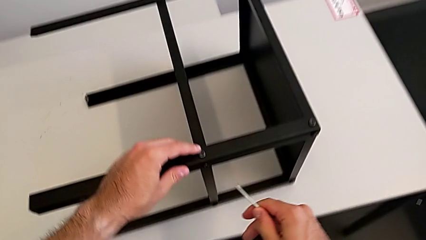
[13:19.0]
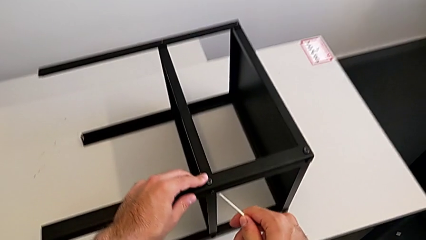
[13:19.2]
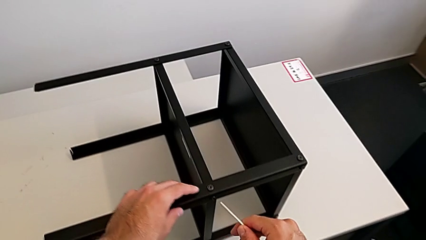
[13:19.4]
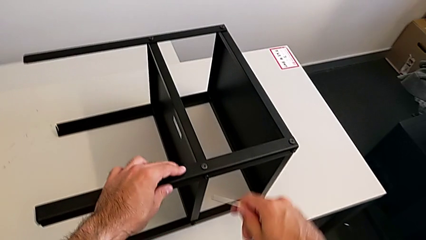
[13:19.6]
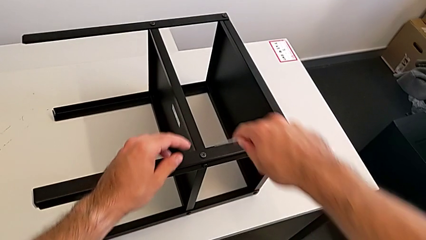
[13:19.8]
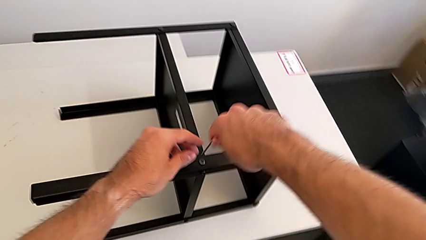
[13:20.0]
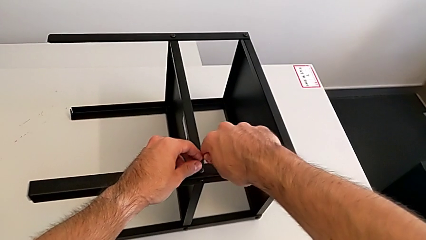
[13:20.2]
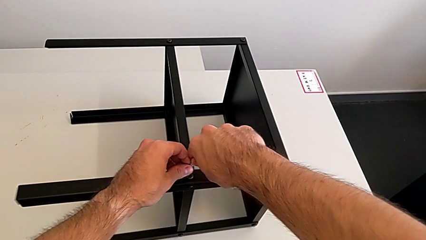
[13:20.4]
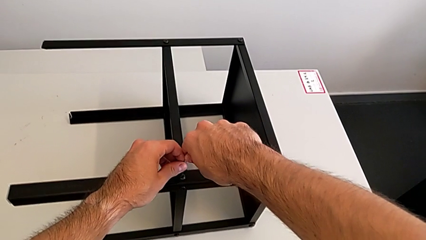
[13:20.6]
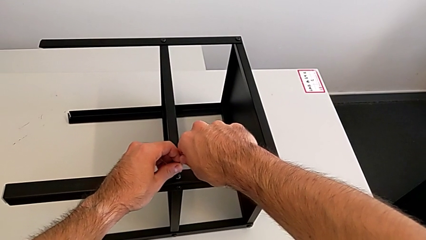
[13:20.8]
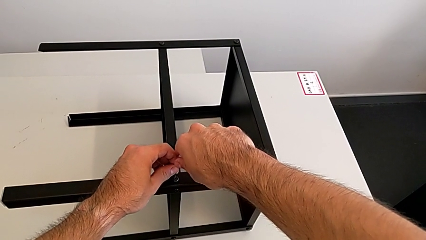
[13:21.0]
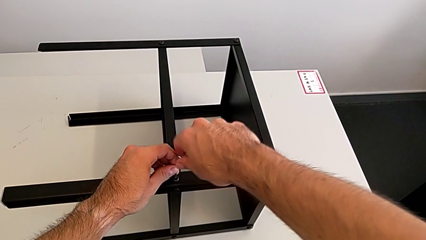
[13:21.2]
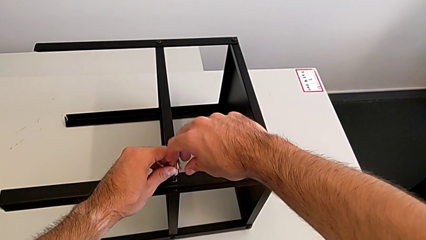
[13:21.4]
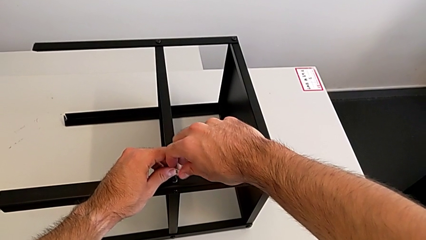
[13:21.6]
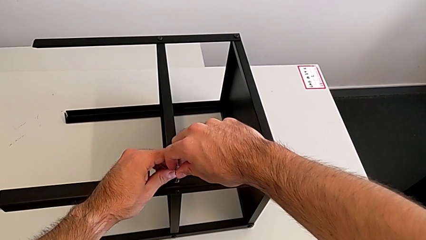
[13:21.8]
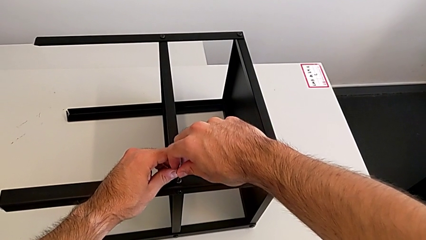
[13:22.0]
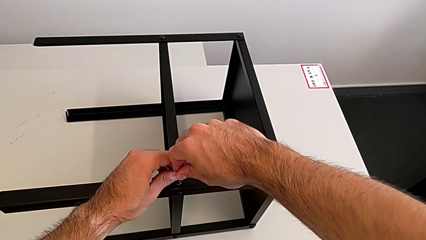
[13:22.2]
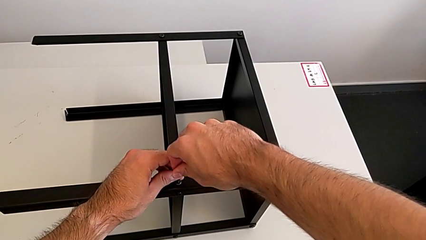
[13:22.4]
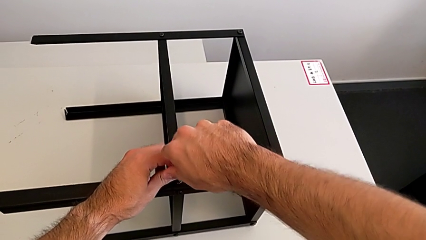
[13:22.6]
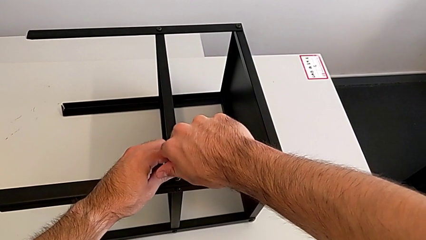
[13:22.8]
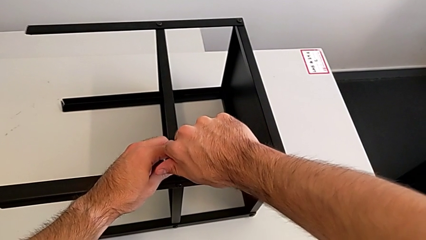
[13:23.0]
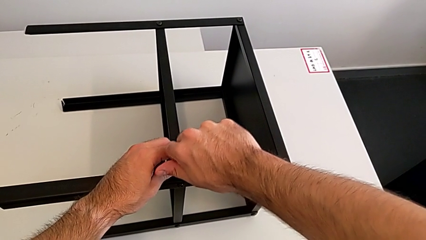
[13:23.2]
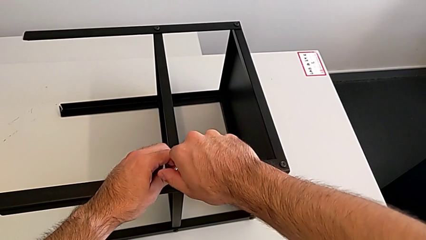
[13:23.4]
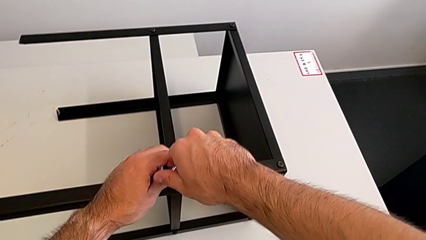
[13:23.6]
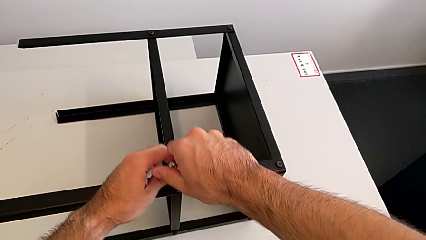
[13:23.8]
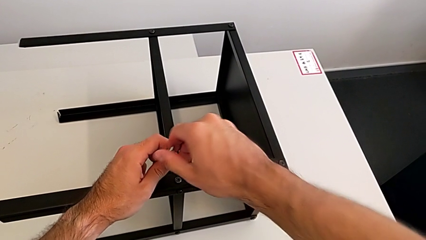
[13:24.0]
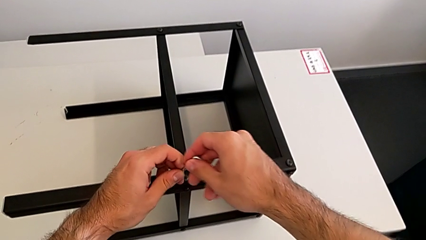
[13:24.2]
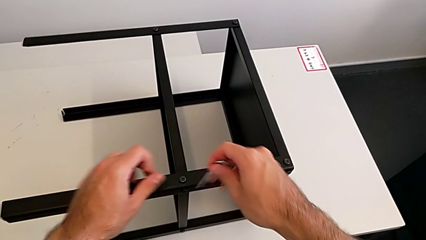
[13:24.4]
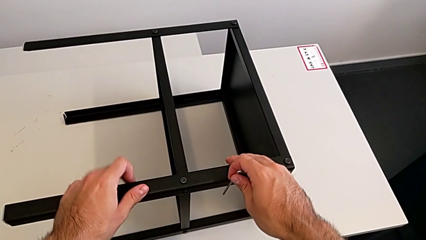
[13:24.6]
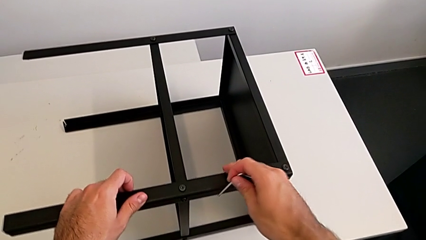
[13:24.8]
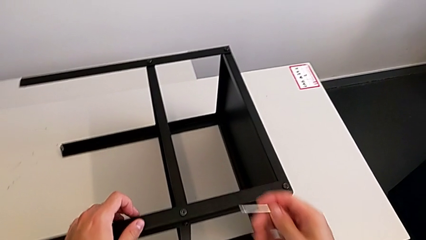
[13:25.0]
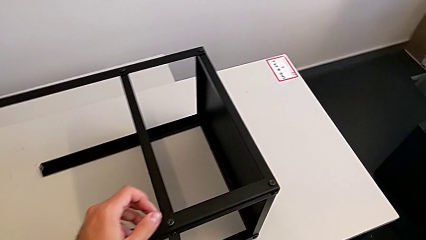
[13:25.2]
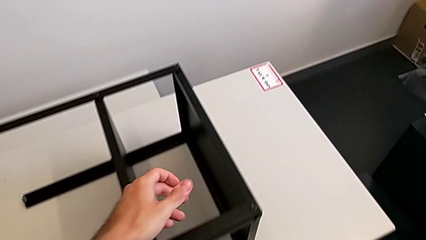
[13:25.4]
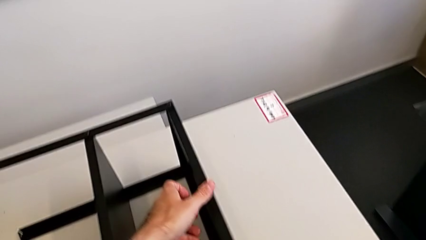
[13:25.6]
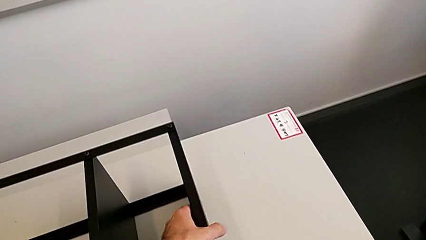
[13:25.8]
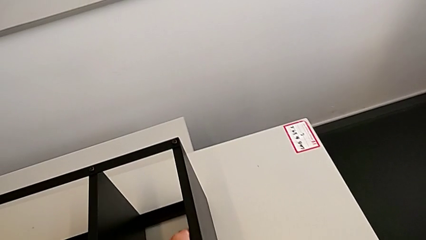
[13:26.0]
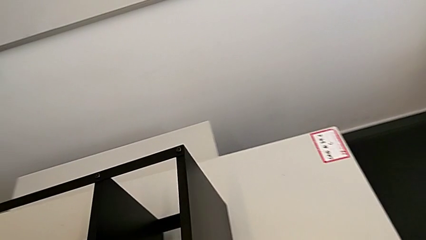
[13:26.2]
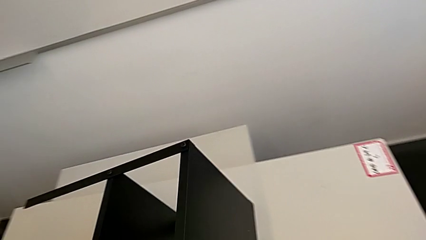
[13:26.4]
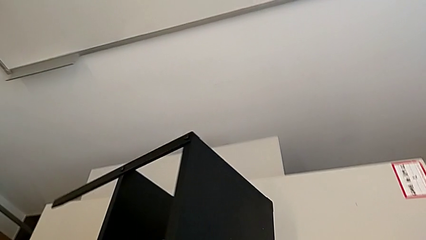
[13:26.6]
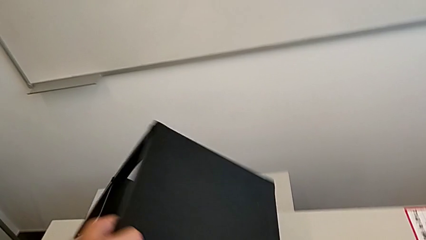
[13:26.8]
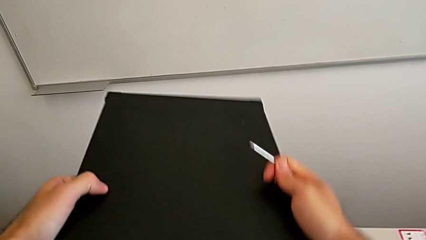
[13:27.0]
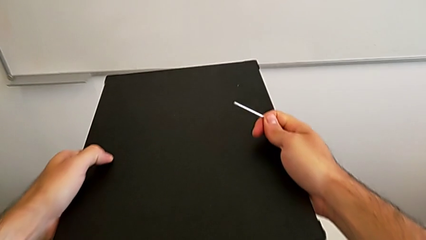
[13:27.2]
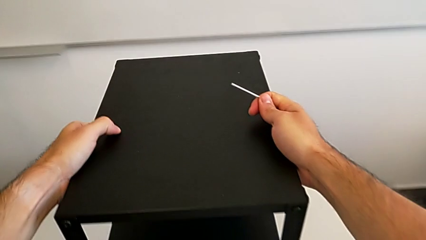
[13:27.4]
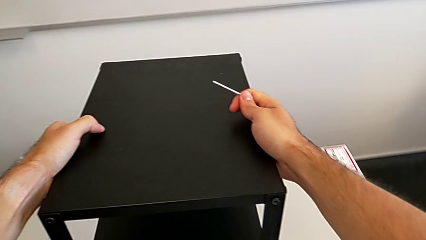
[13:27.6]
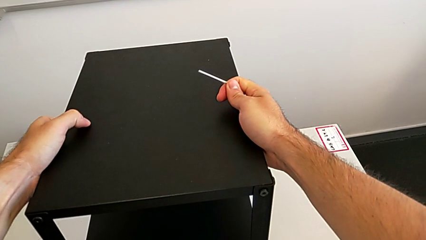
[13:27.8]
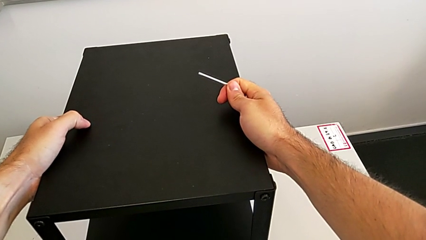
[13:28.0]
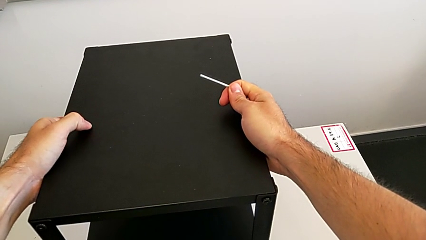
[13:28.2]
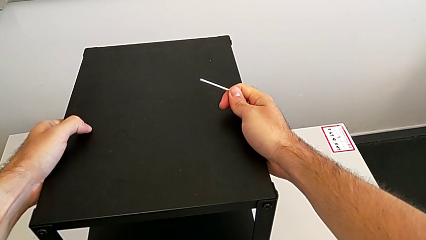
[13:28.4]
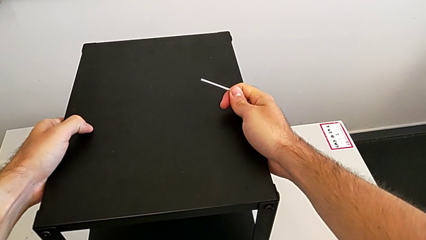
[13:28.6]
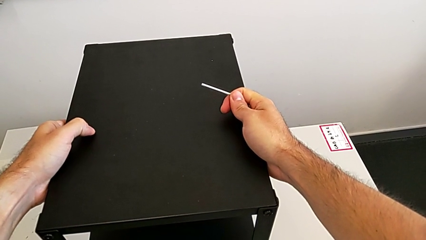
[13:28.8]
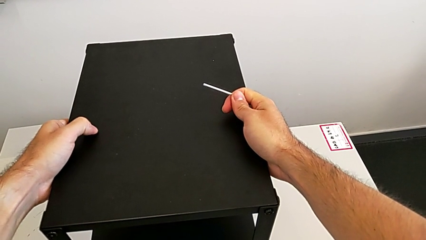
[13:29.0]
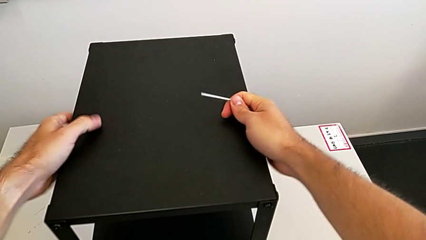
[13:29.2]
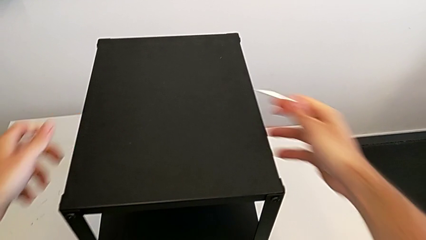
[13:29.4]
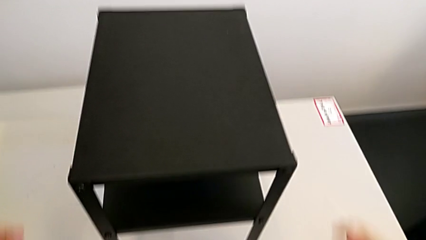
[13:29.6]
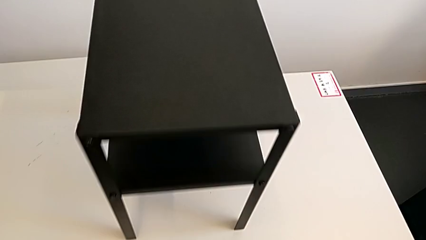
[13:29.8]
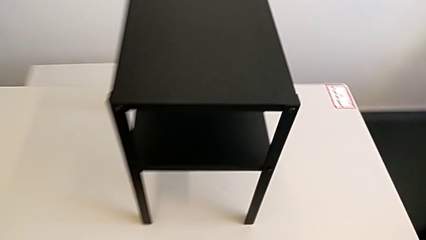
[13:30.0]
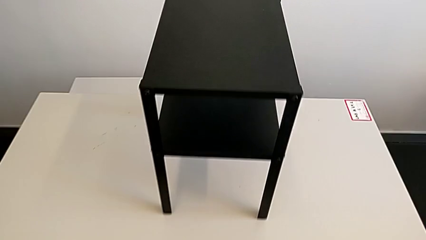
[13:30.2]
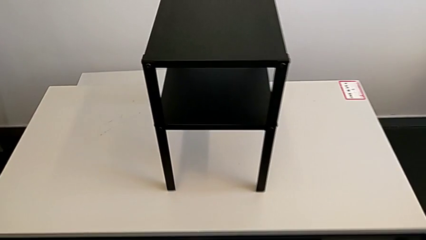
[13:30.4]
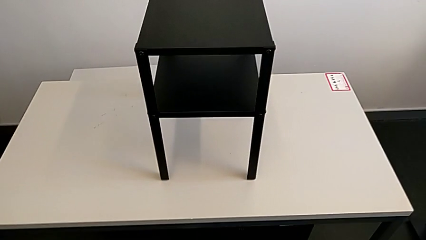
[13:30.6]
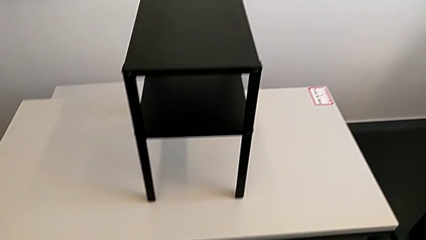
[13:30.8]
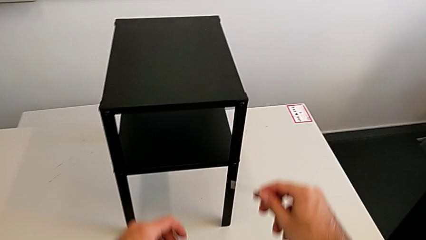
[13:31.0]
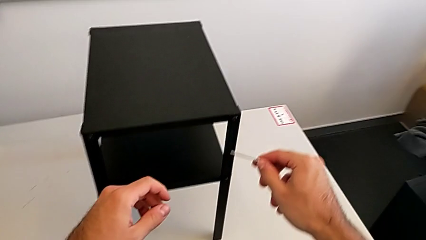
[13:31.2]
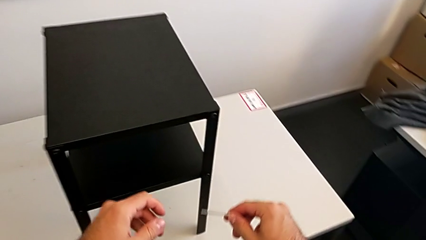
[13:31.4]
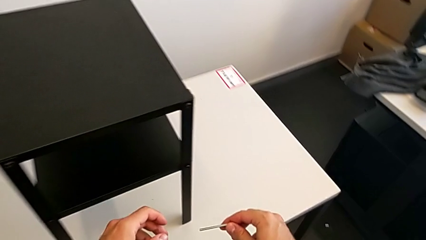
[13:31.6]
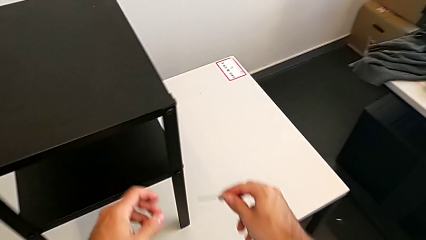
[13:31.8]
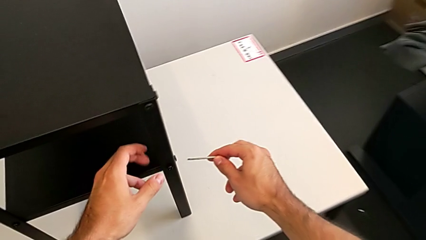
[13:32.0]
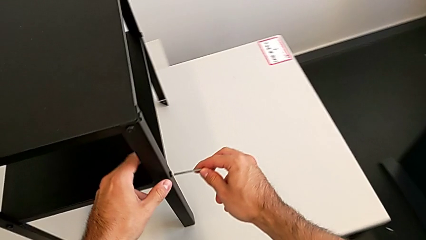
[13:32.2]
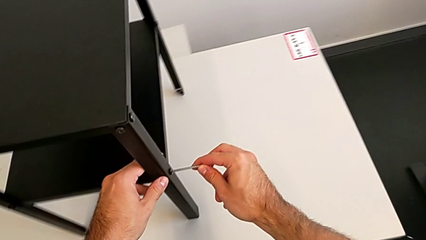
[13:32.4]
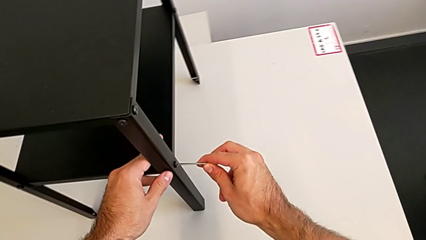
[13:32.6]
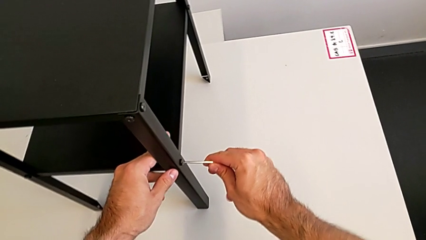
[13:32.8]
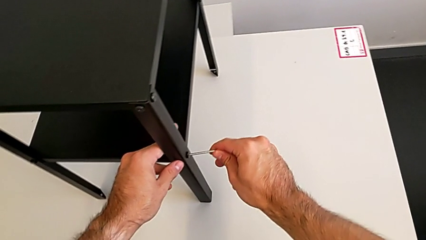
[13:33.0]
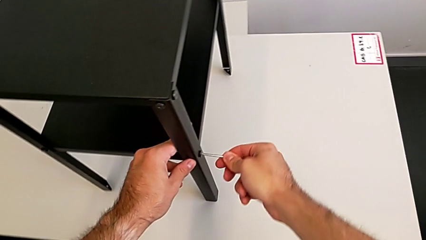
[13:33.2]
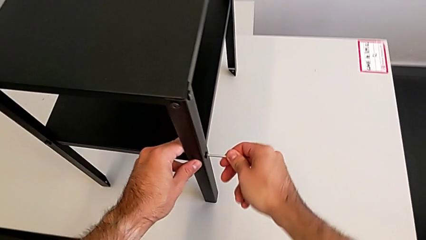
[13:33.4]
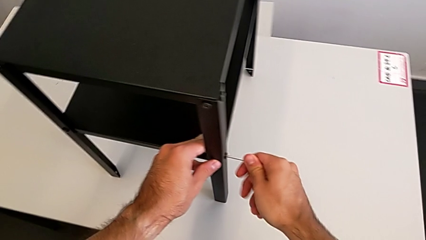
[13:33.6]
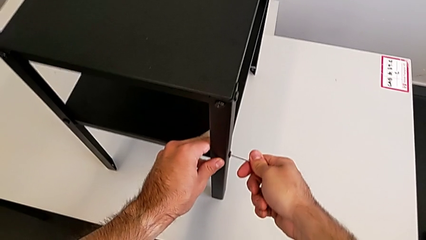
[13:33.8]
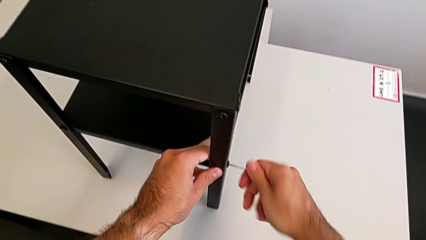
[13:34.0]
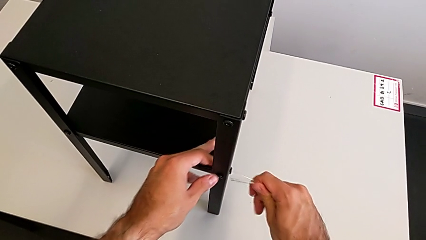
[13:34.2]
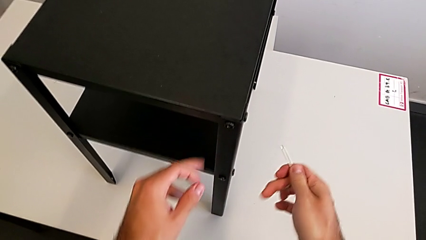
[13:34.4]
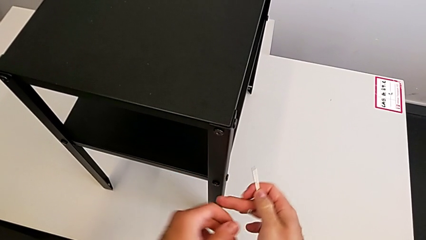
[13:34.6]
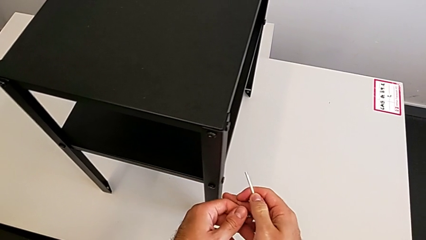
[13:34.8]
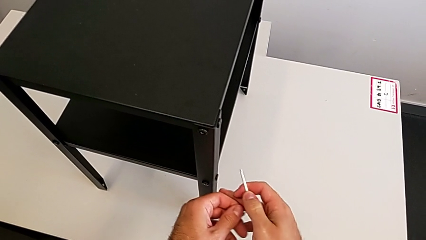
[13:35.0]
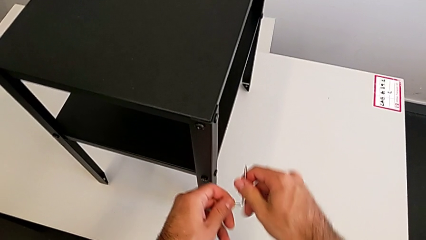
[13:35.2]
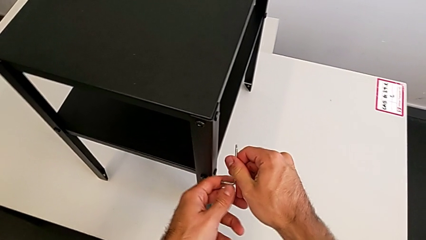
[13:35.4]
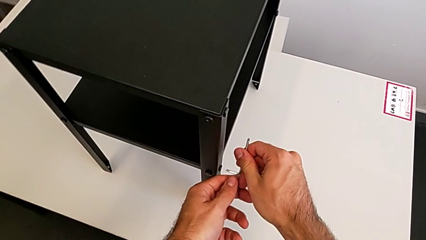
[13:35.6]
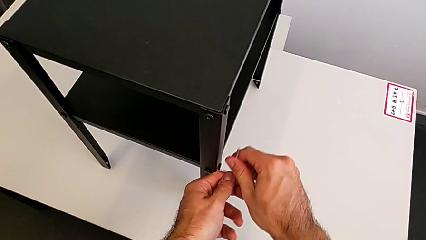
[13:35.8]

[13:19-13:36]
The camera wearer is tightening all the hex socket heads. They insert the Allen wrench, withdraw it, rotate the nightstand, approach it, insert the Allen wrench, screw the hex socket head, withdraw the Allen wrench and rotate it.
